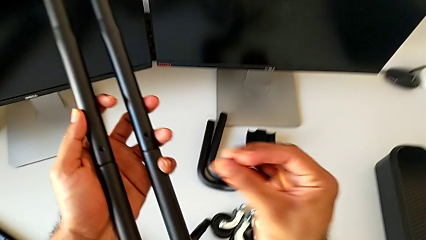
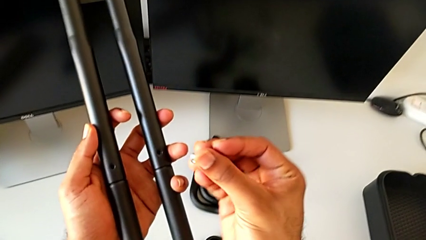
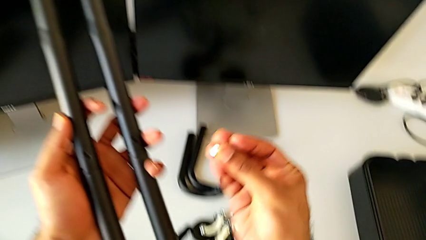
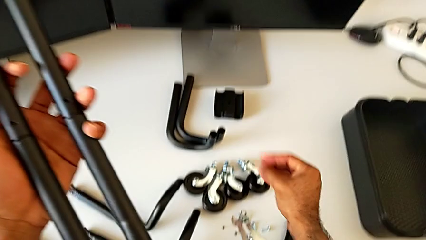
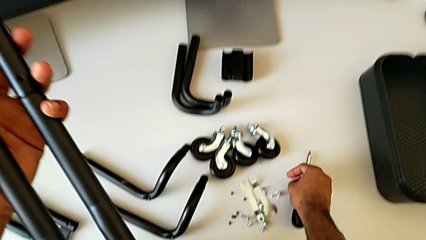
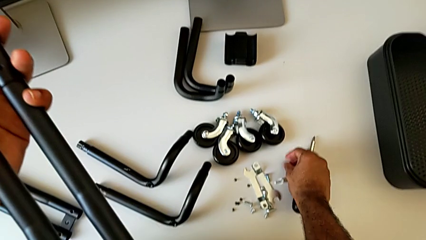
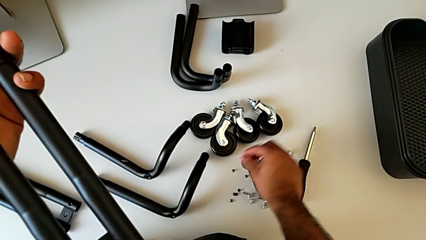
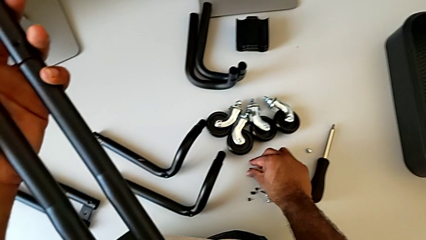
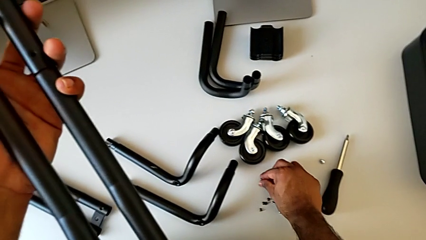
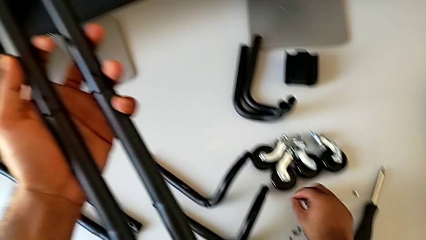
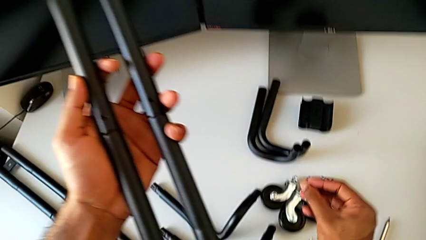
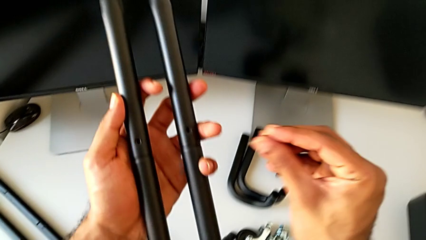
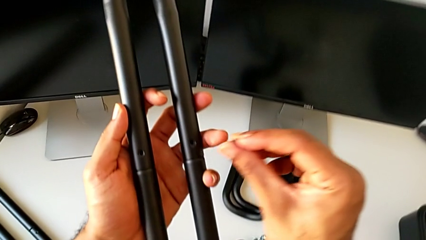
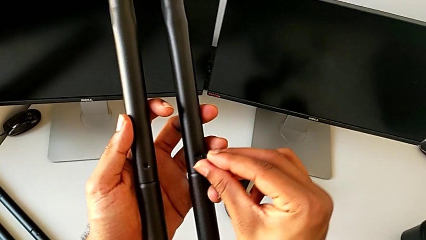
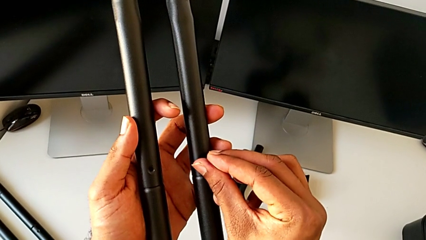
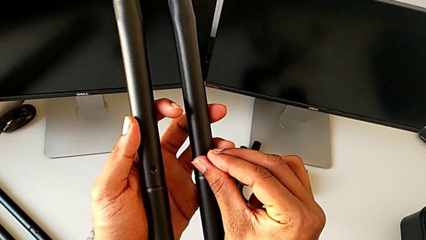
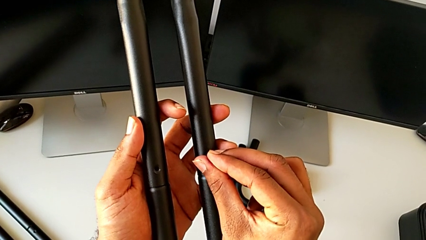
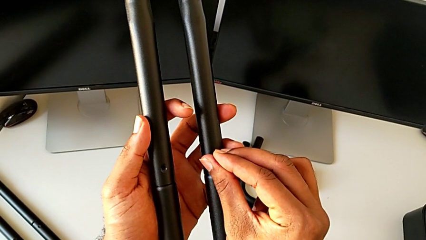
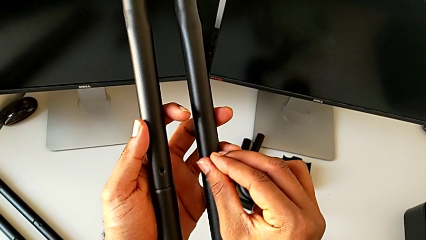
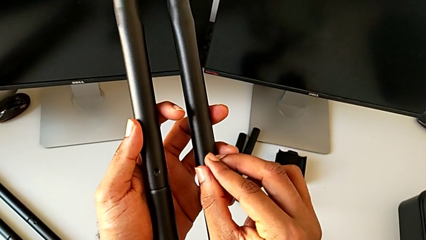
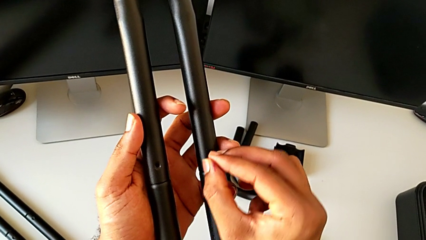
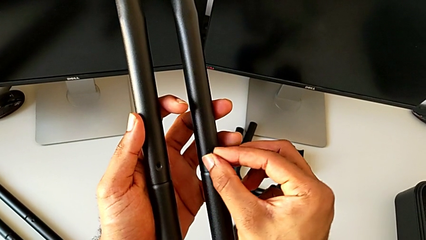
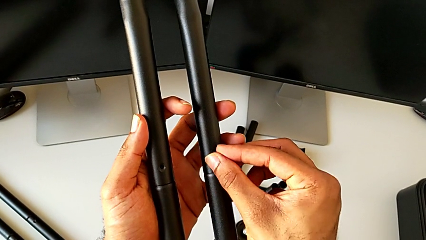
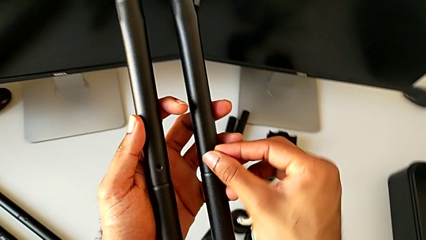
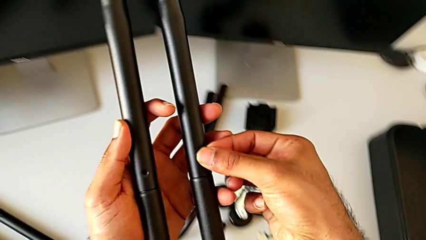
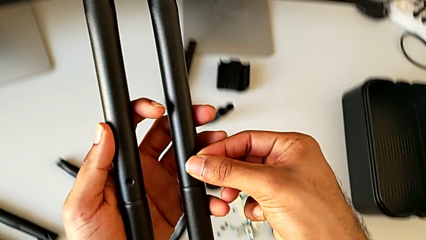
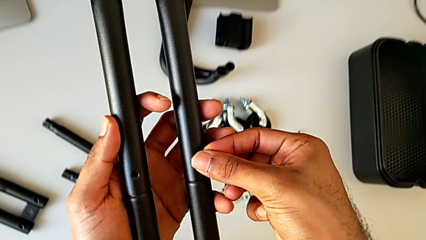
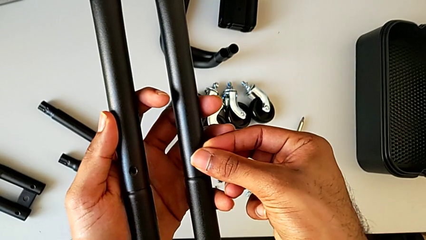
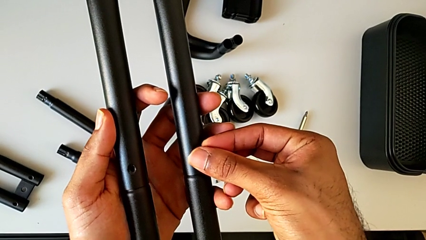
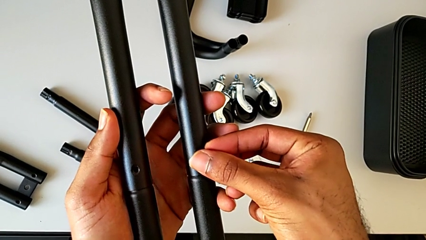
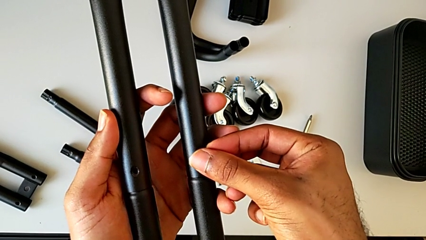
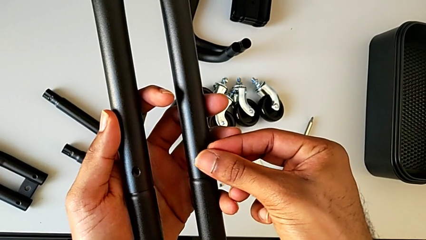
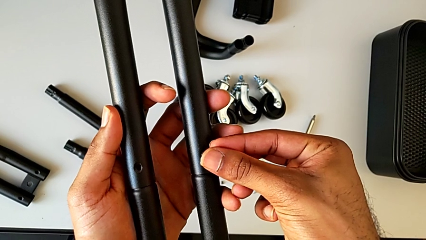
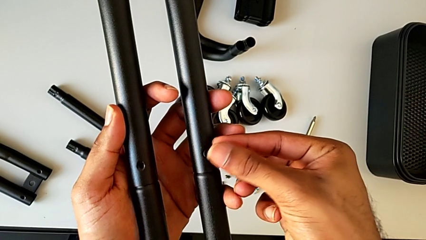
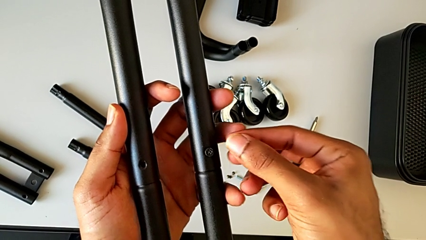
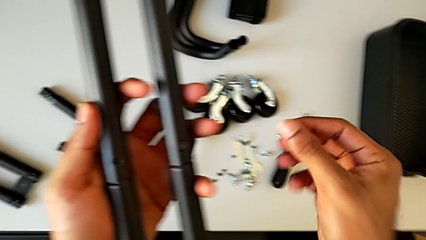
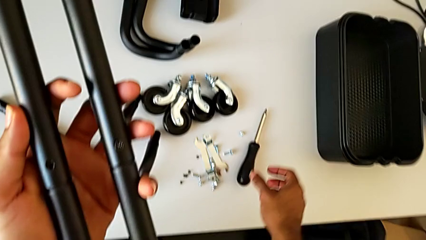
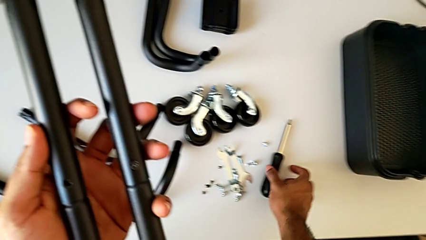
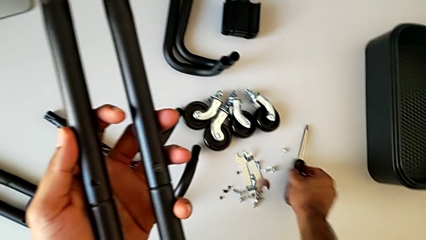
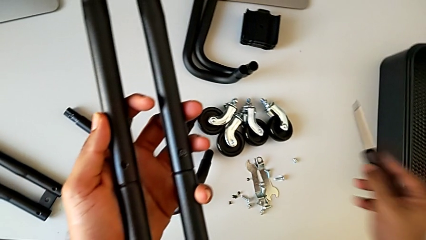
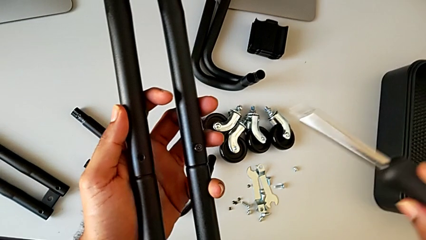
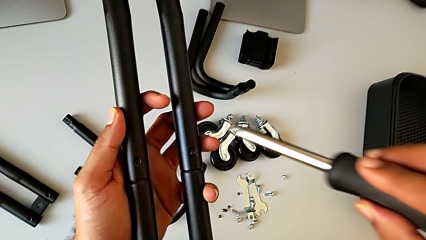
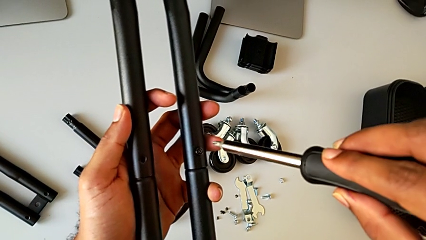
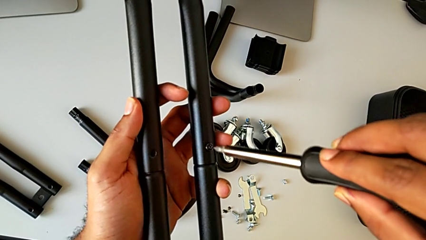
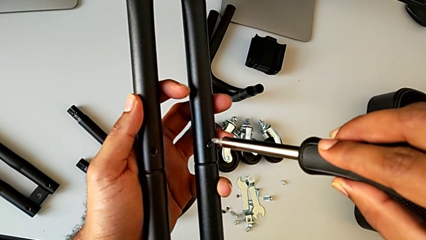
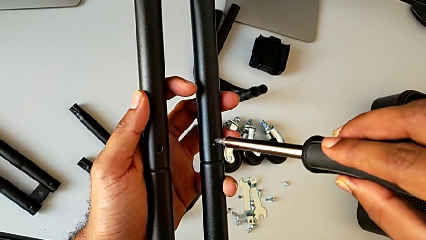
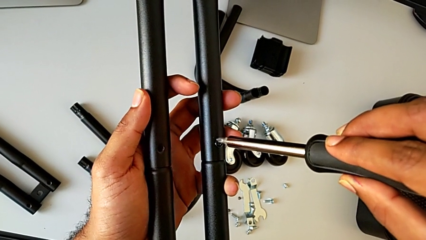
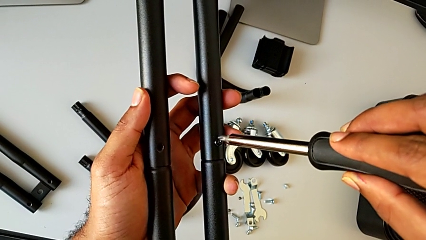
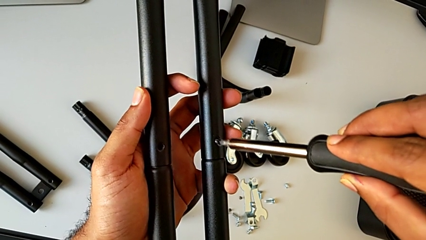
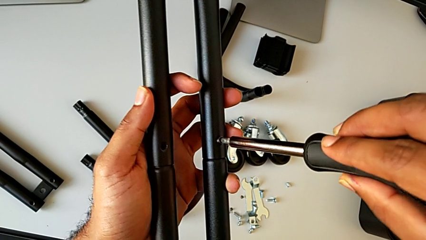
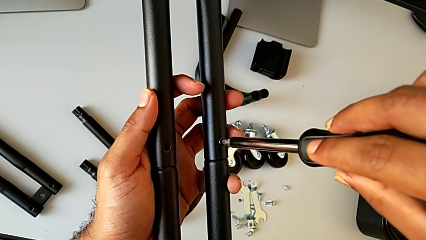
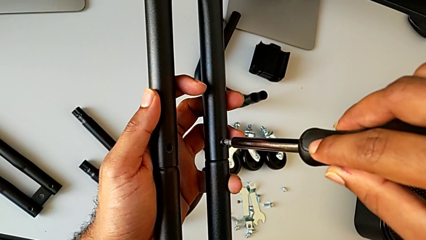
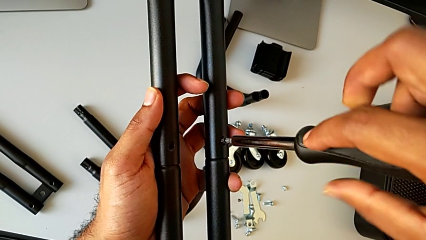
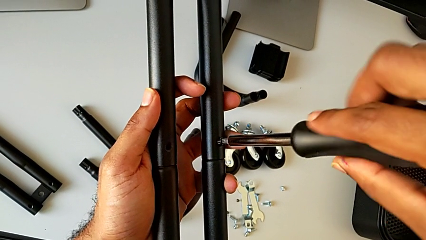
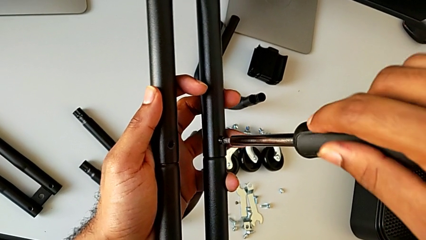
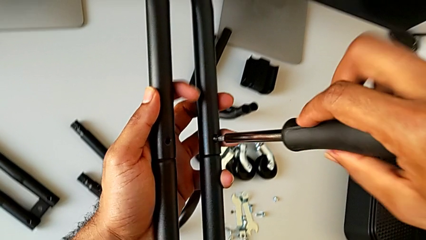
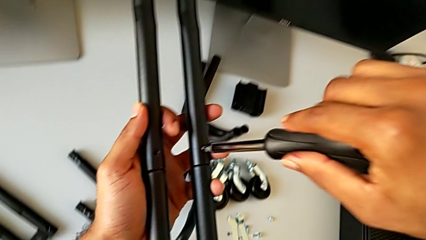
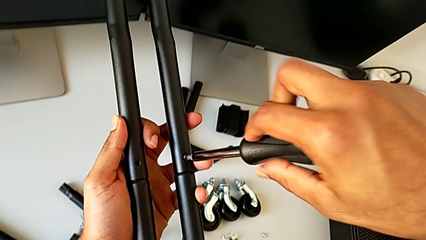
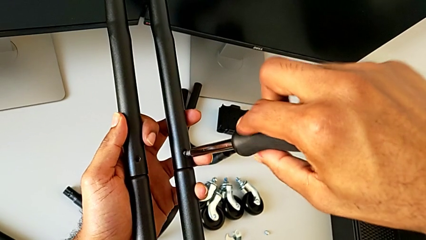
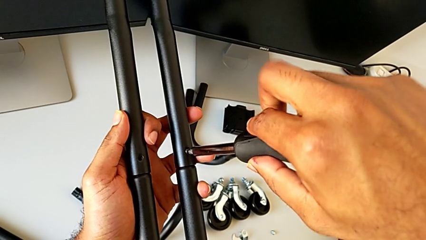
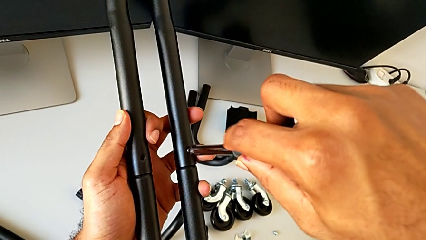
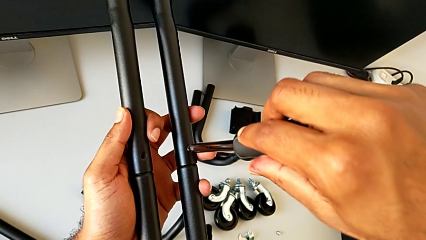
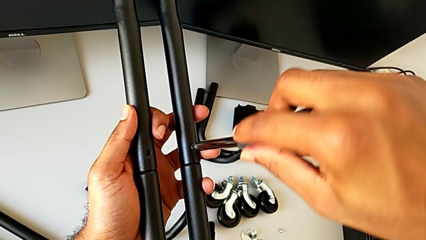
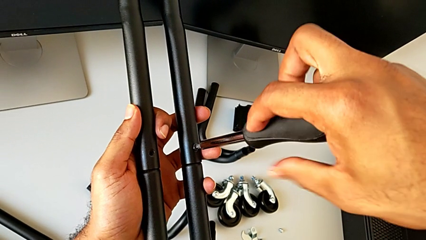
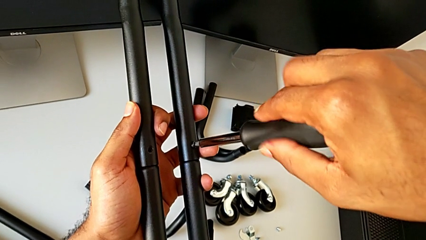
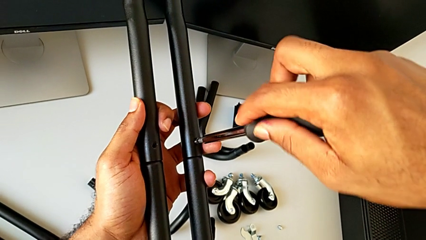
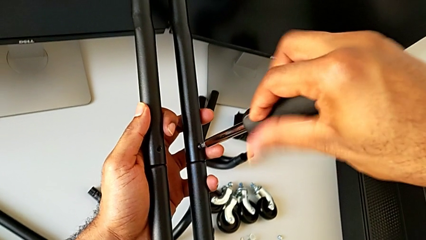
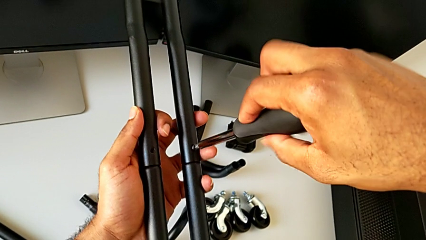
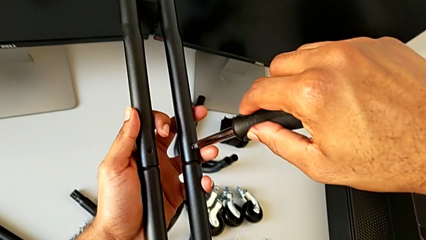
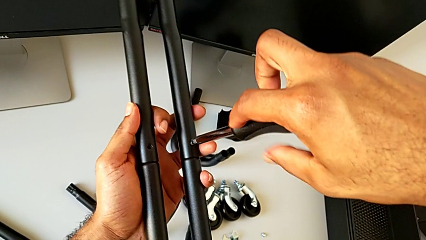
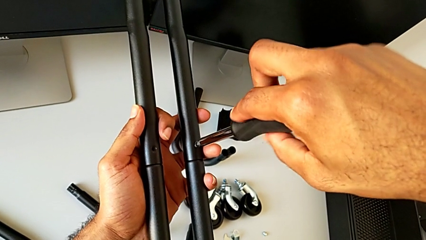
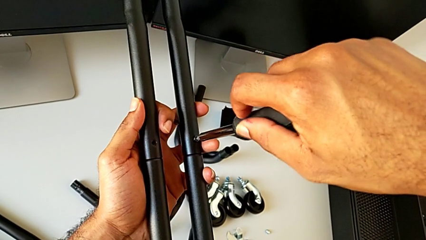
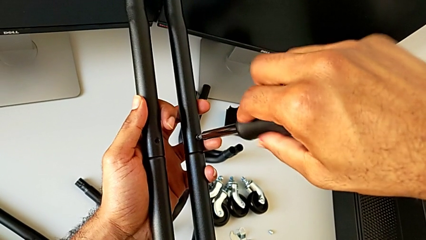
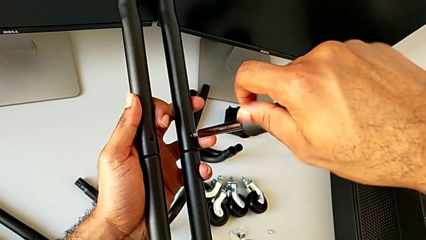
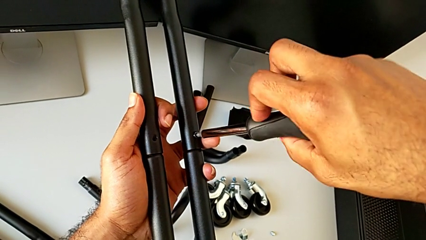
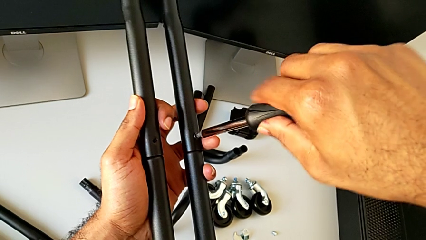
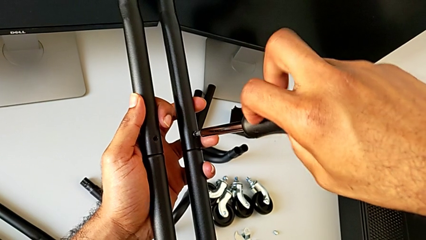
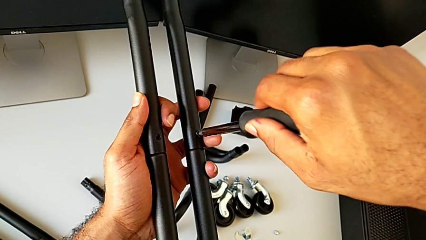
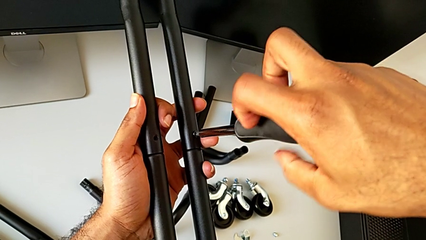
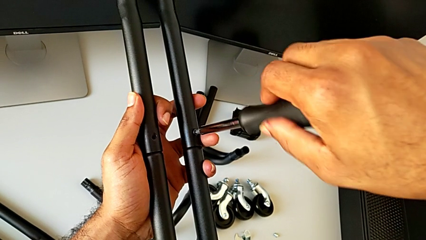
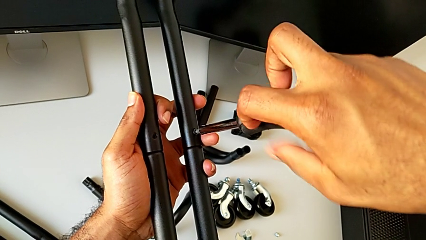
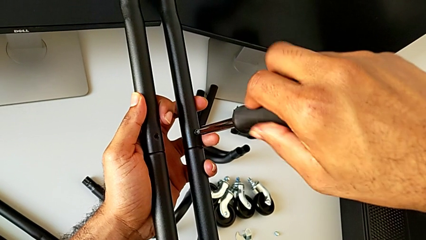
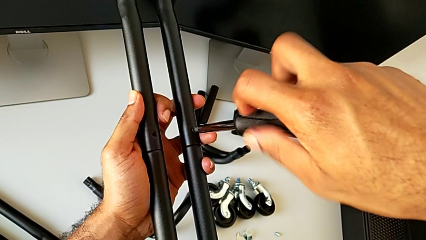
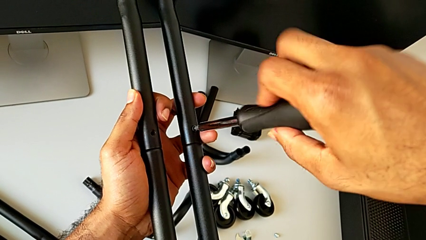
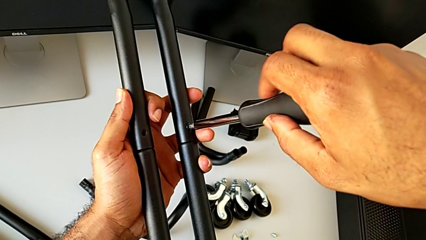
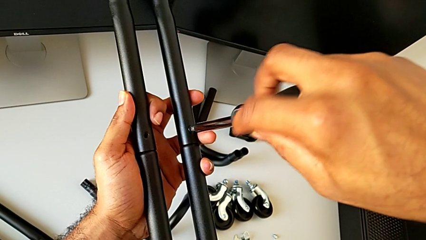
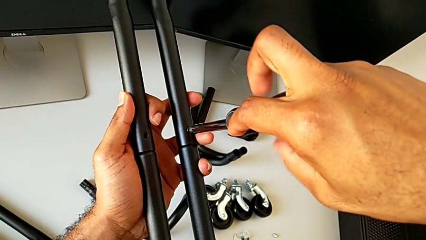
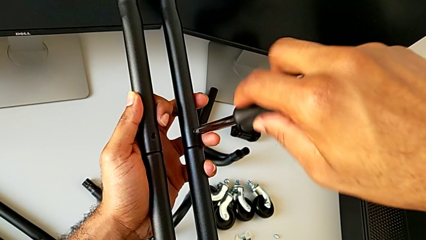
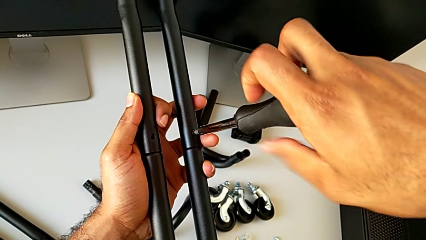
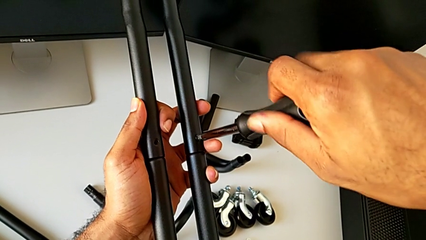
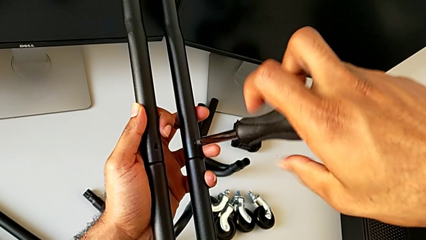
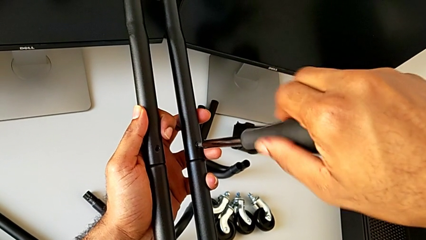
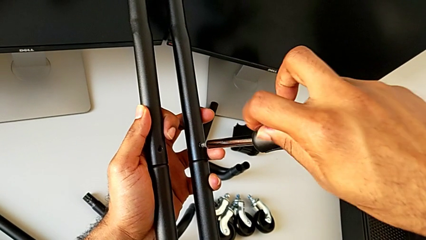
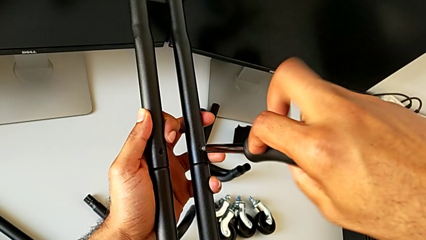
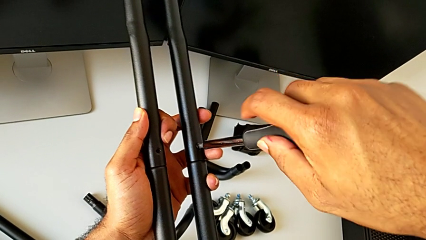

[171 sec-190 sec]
The camera wearer is attaching the second side bars. They lift the screw and wrongly place it, having grabbed the incorrect screw. They grab the first screw, insert it, approach the screwdriver, grab it, insert it and begin to screw the first screw.
